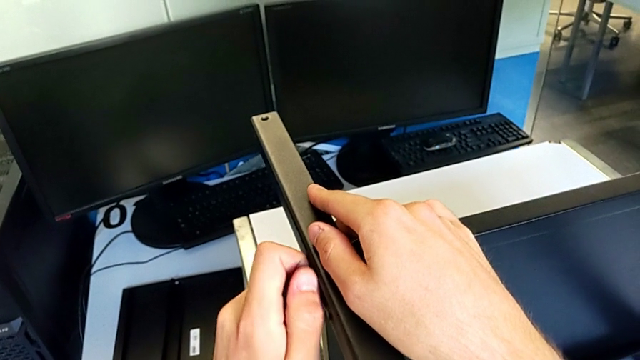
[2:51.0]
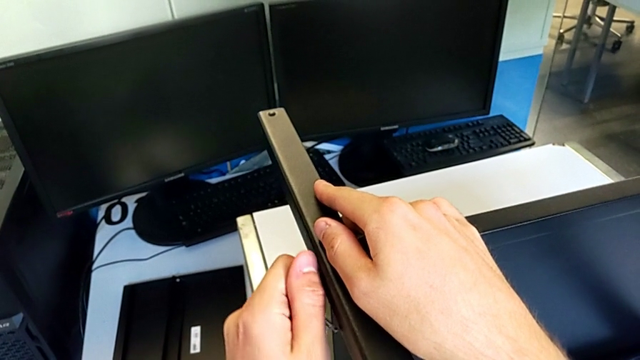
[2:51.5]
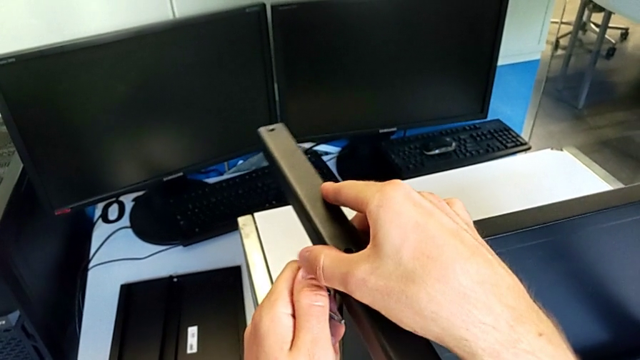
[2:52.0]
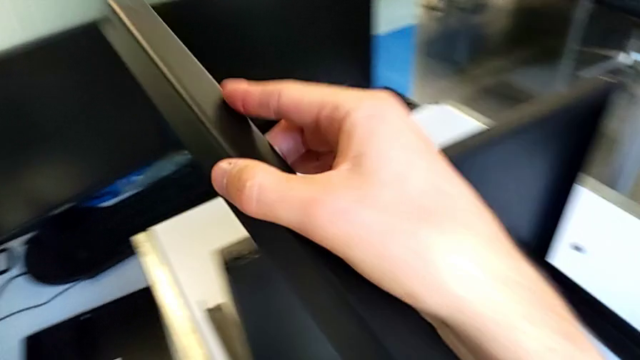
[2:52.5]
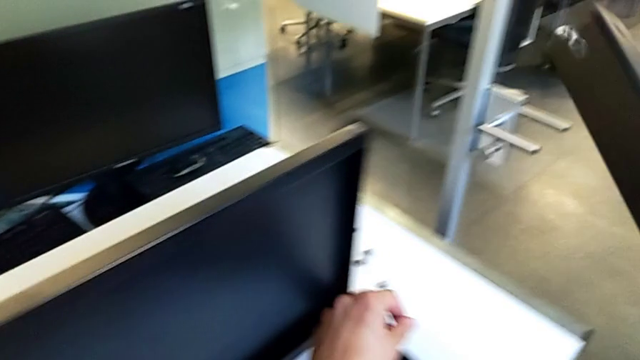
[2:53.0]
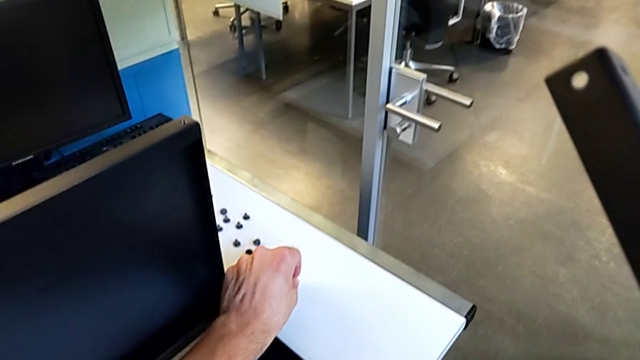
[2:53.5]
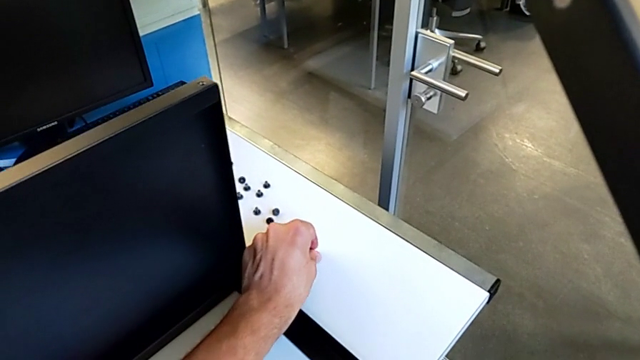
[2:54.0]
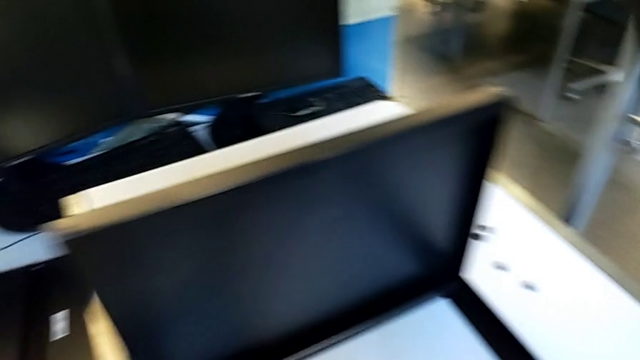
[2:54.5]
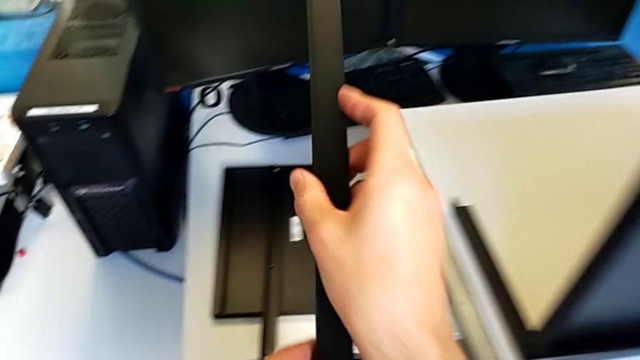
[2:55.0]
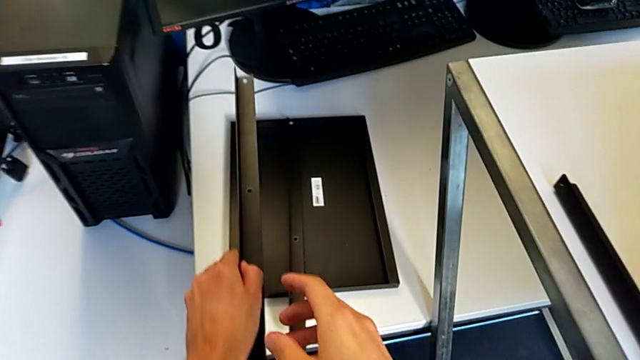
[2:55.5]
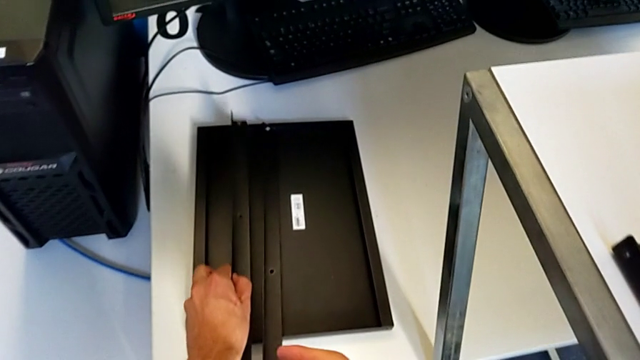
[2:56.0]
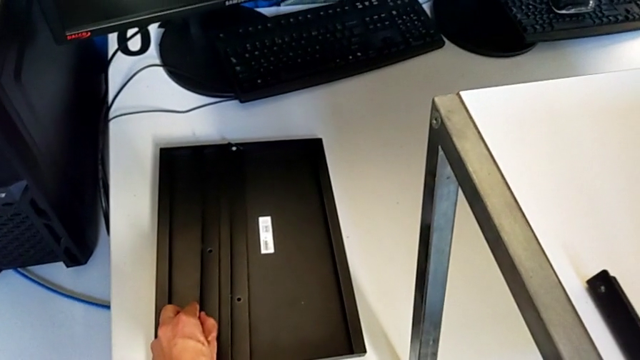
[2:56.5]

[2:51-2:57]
The camera wearer is disassembling the second leg. They disassemble the hex socket head, disassemble the second leg, place the hex socket head and place the second leg.

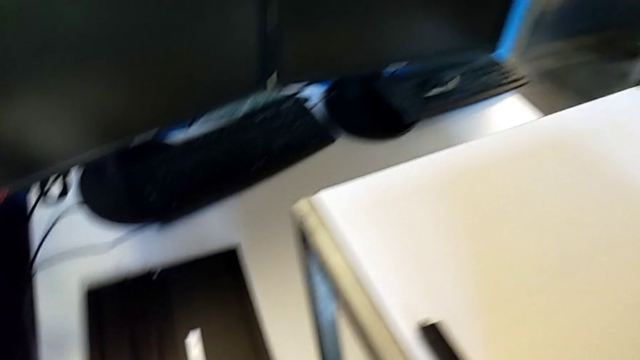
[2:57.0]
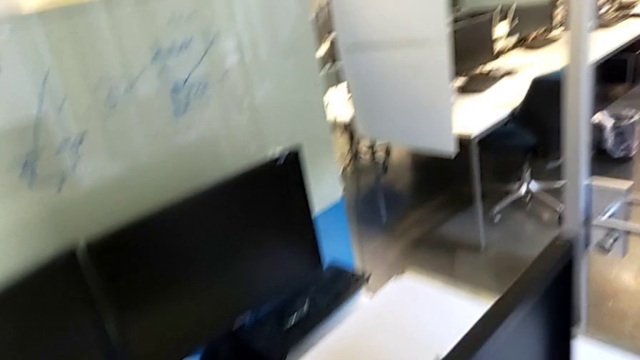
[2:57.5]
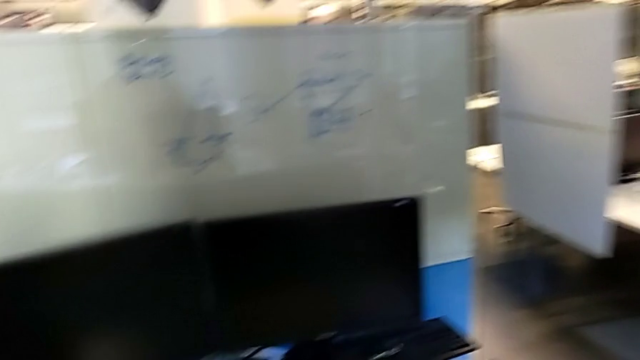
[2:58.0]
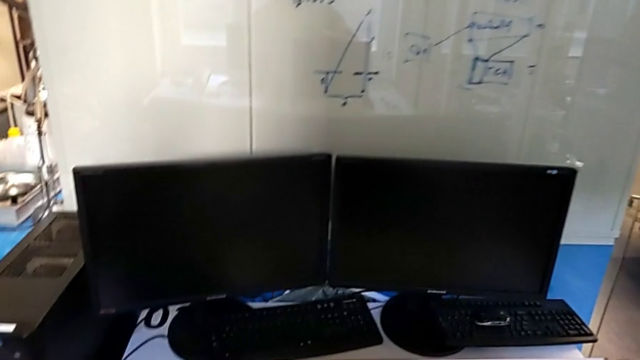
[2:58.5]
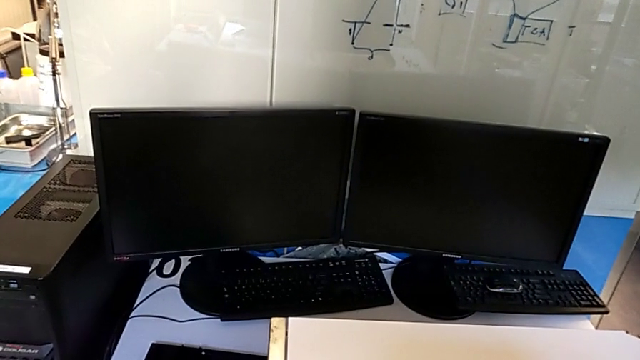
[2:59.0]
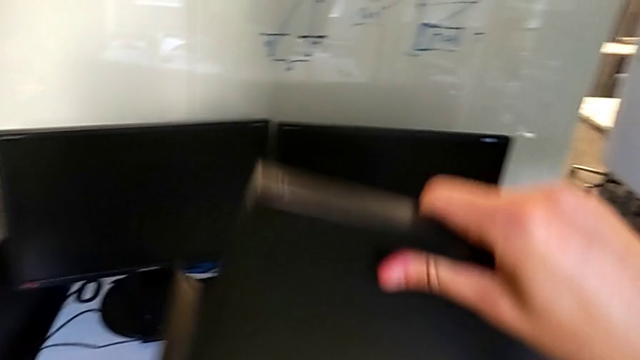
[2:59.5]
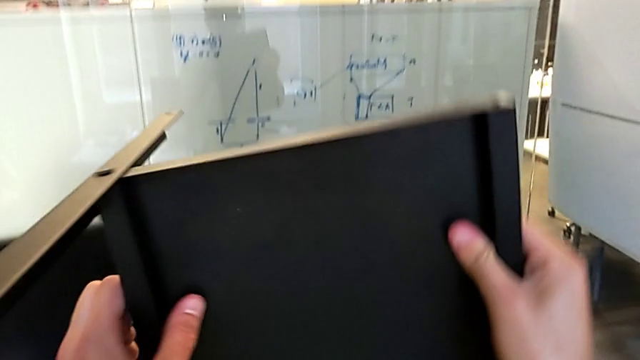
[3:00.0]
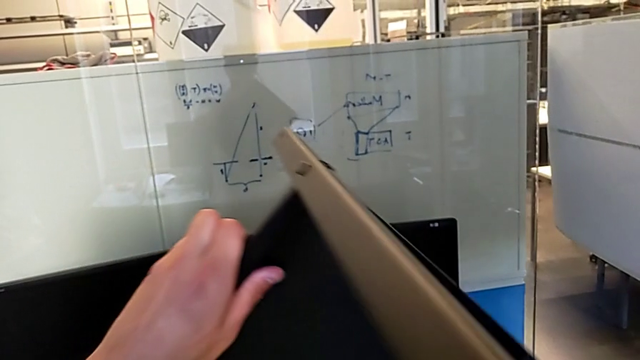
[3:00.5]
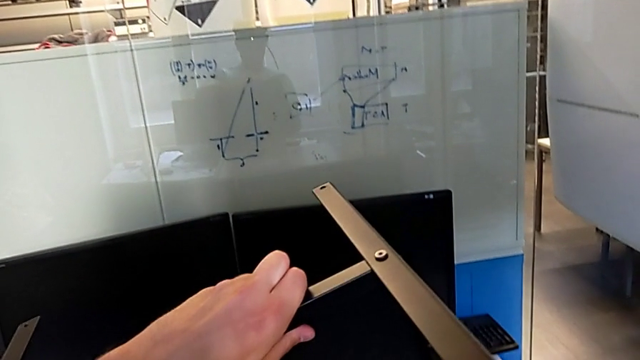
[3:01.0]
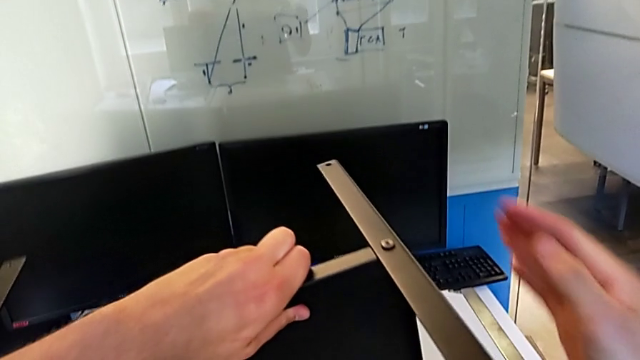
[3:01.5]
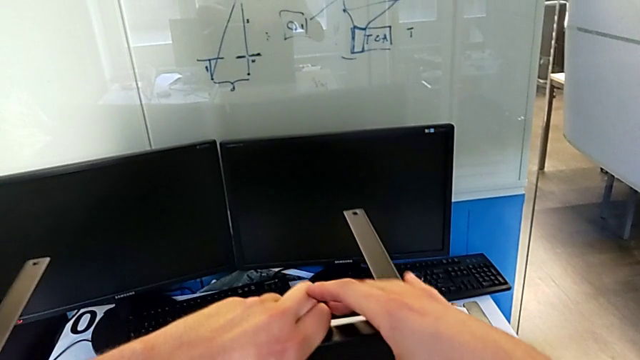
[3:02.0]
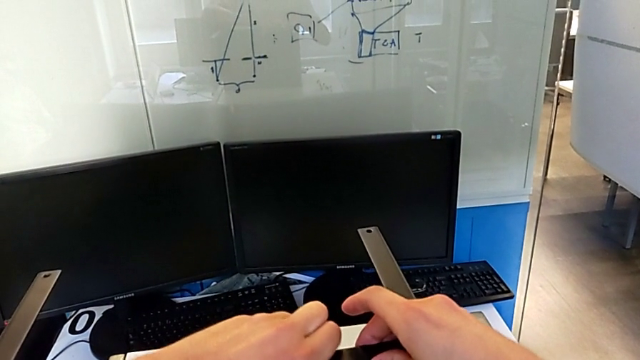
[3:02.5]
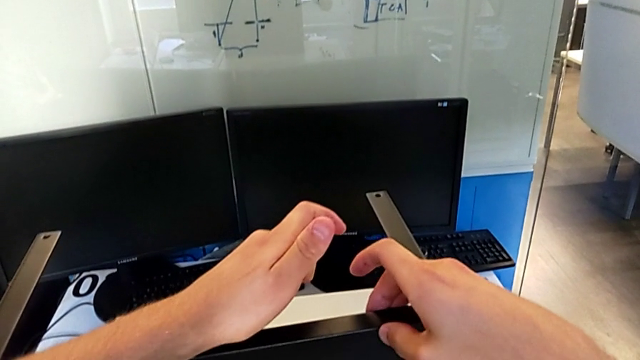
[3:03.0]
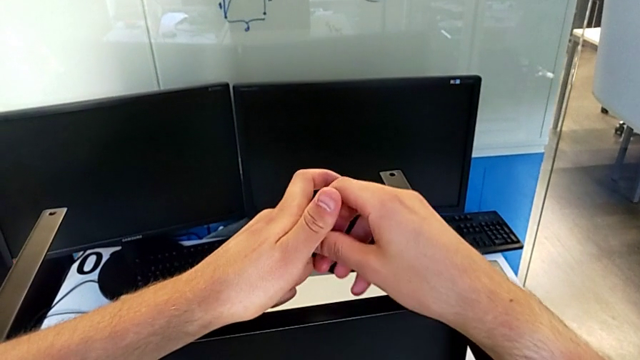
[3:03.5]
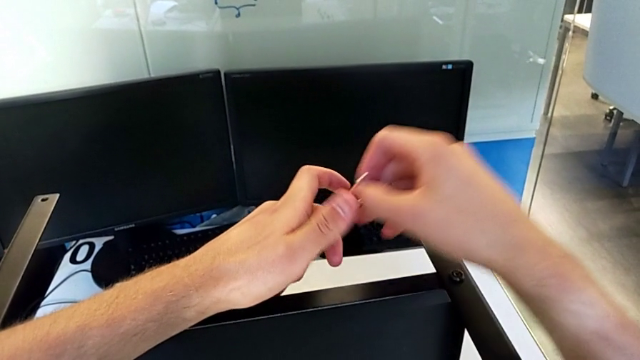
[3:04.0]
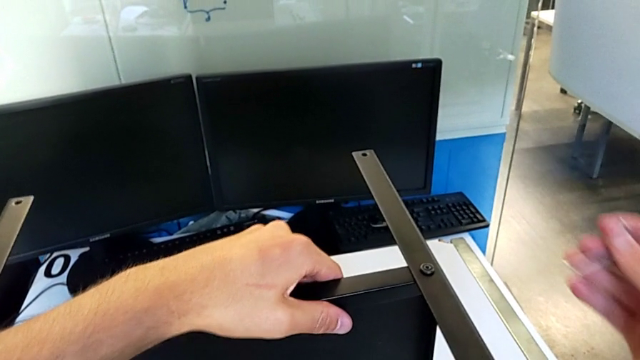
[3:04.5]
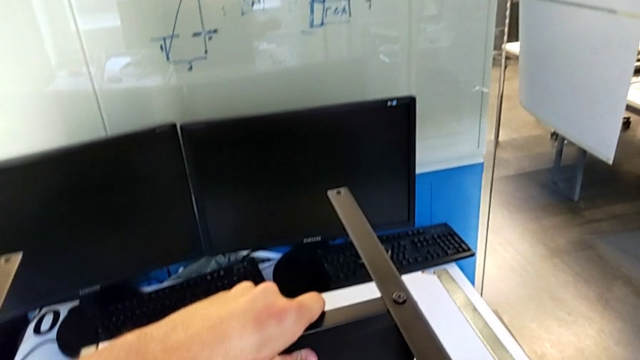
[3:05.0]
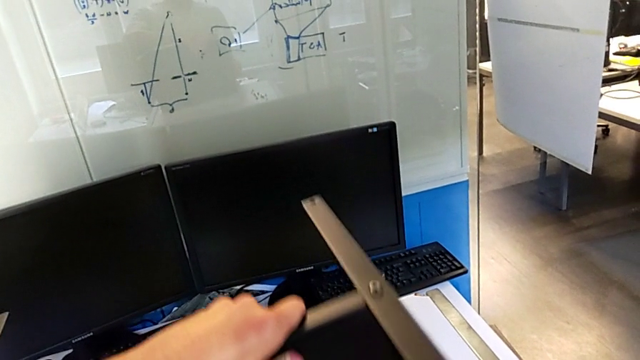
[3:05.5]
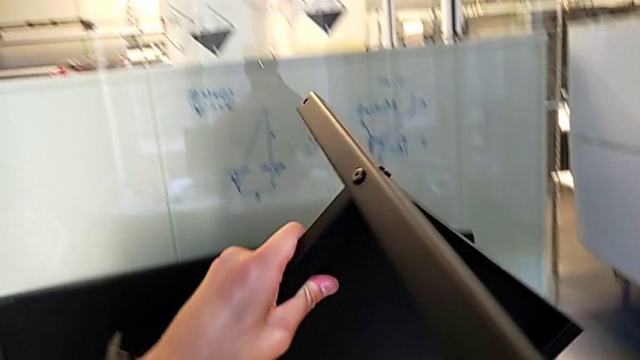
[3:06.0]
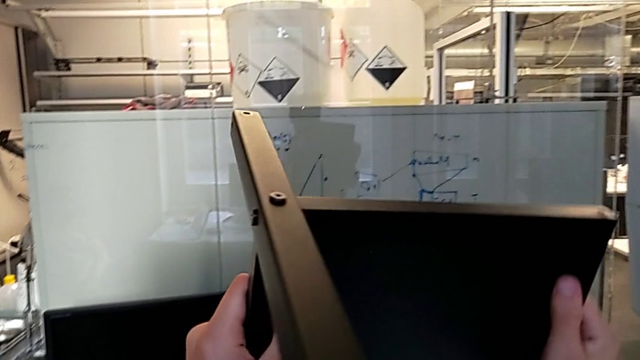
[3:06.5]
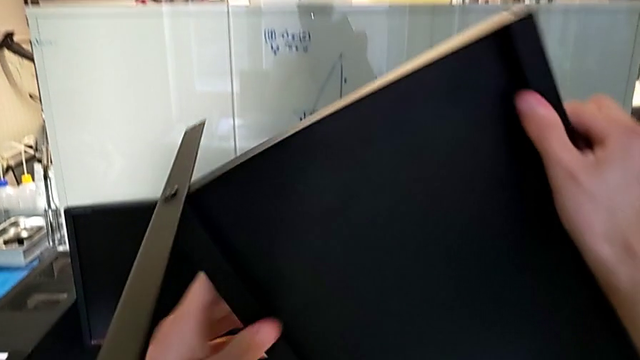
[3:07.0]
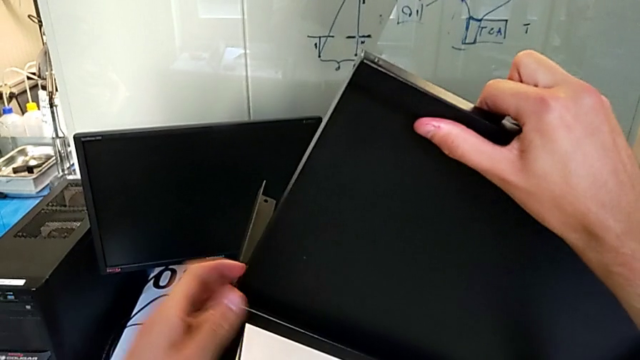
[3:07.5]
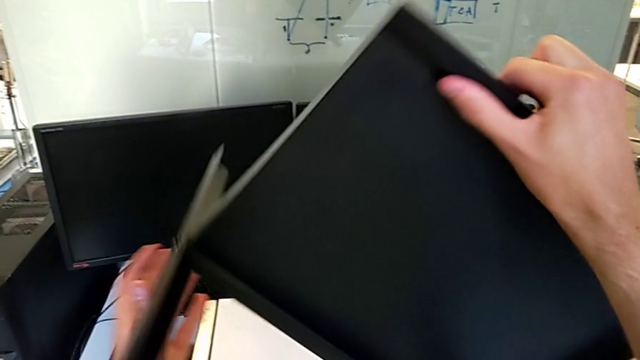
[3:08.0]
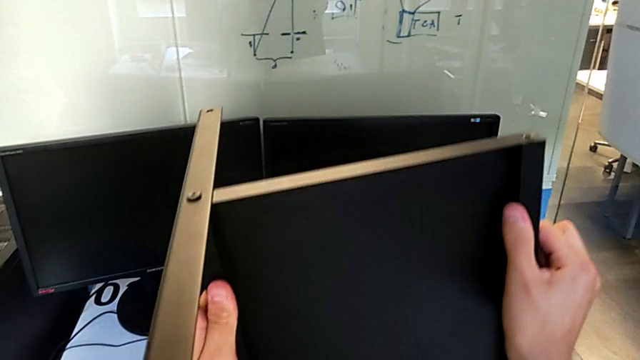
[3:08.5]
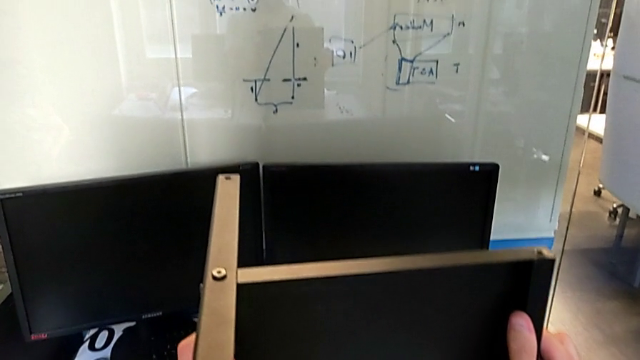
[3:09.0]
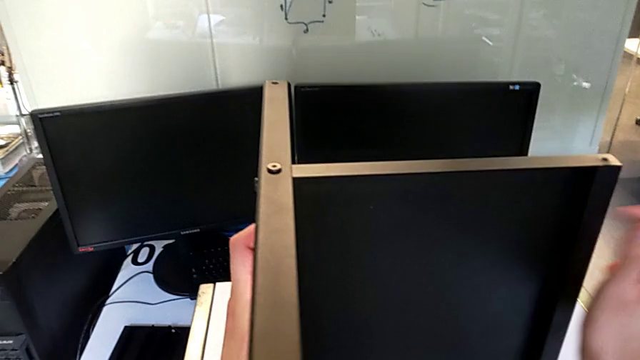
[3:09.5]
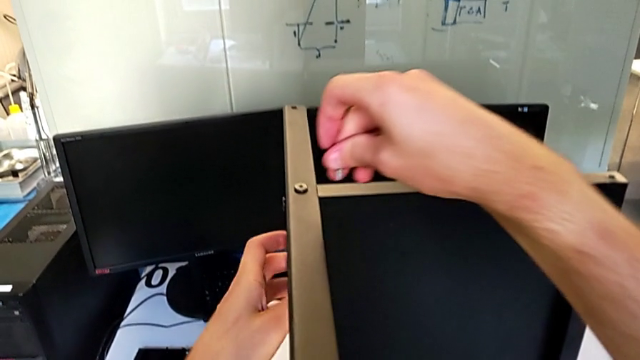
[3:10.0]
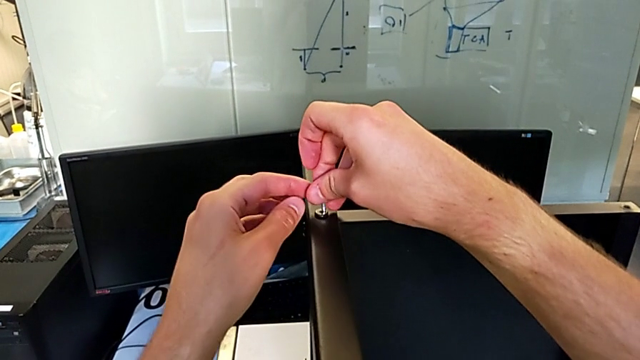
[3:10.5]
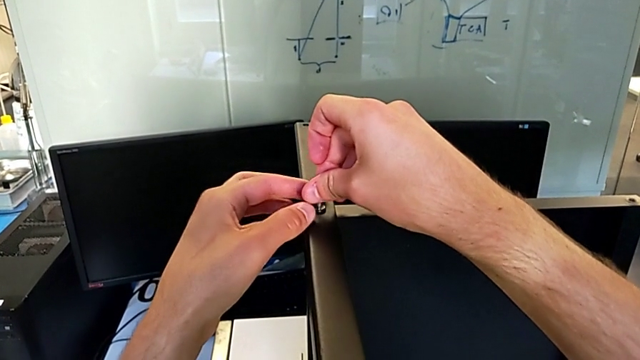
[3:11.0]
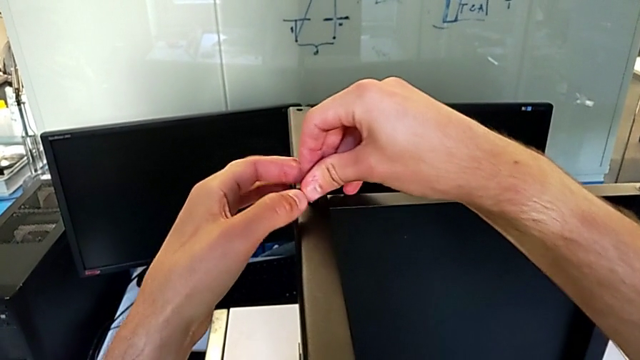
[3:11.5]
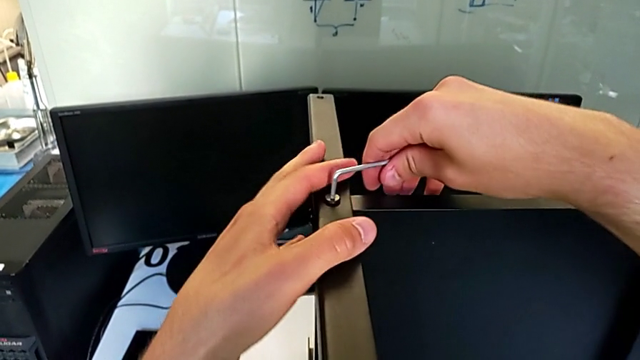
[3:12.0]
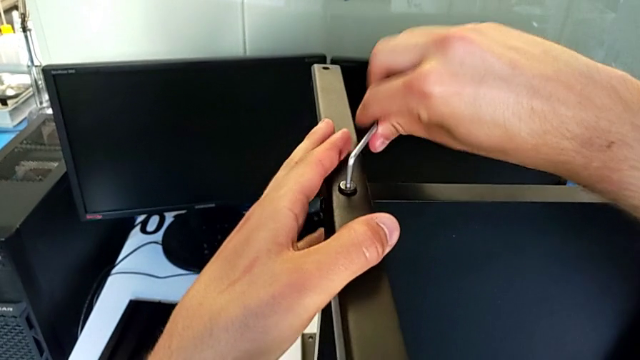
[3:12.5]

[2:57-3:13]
The camera wearer is disassembling the third leg. They grab the nightstand, wrongly rotate it, flipping the shelf into an inappropriate position, grab the Allen wrench, rotate the nightstand, approach the hex socket head, insert the Allen wrench and begin to unscrew the hex socket head.
